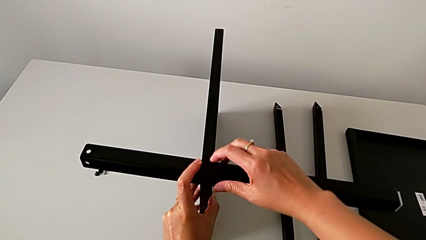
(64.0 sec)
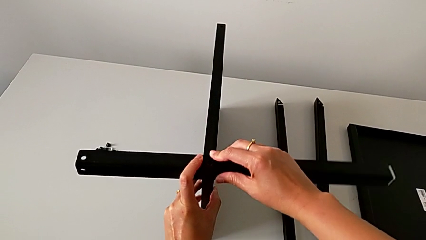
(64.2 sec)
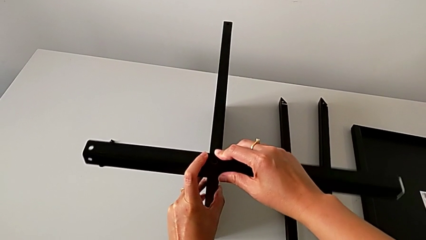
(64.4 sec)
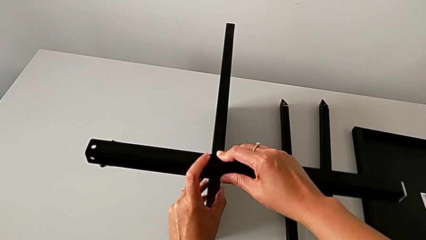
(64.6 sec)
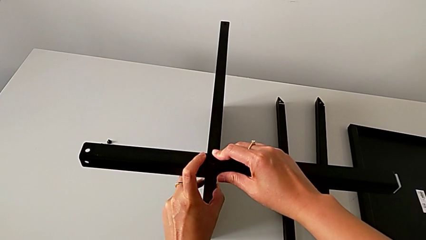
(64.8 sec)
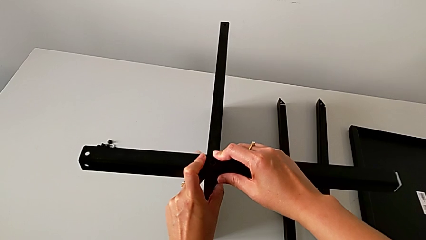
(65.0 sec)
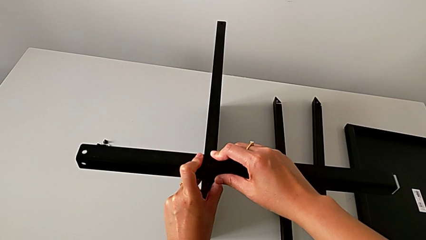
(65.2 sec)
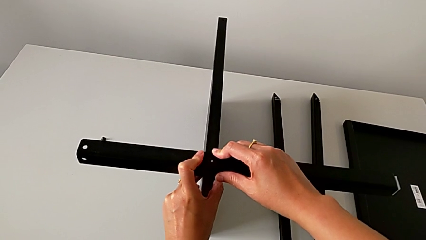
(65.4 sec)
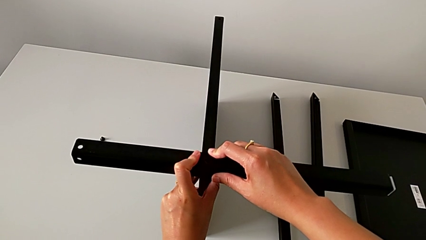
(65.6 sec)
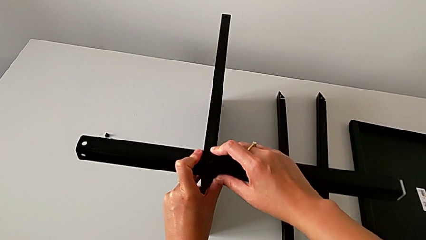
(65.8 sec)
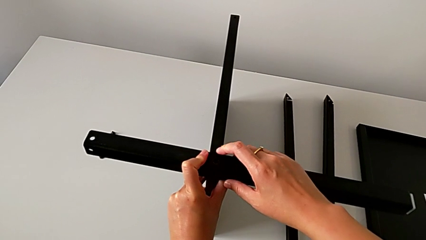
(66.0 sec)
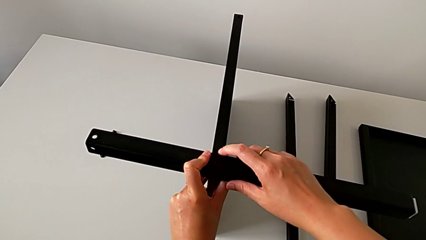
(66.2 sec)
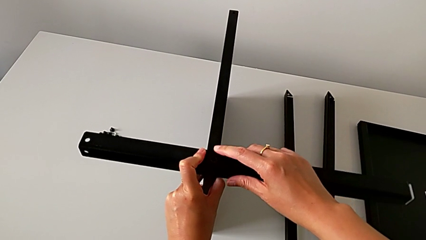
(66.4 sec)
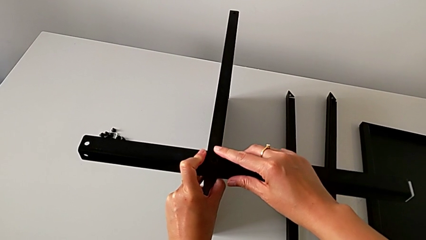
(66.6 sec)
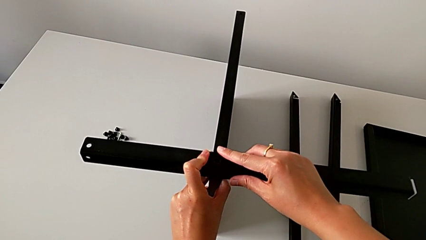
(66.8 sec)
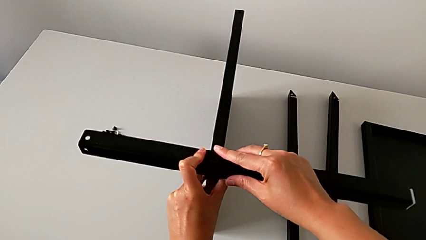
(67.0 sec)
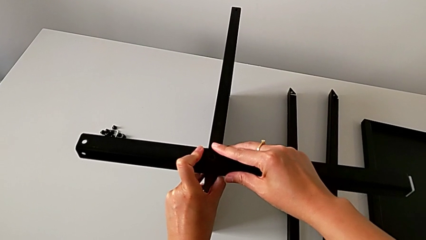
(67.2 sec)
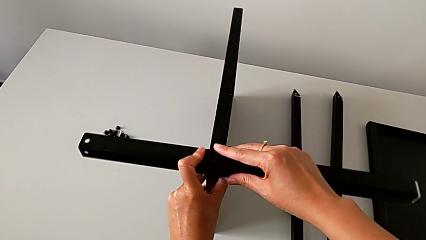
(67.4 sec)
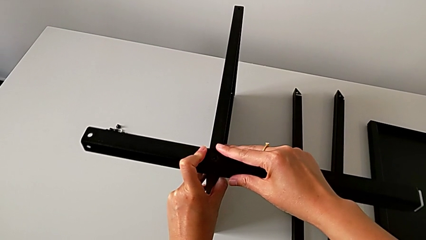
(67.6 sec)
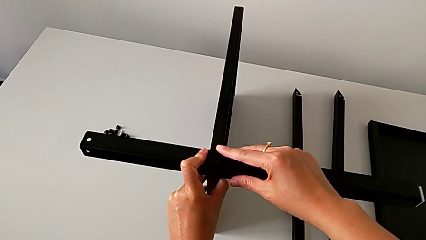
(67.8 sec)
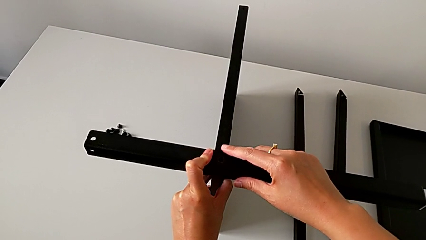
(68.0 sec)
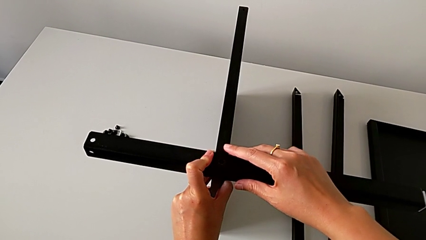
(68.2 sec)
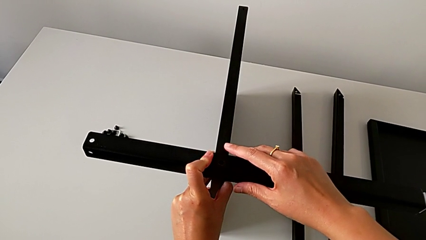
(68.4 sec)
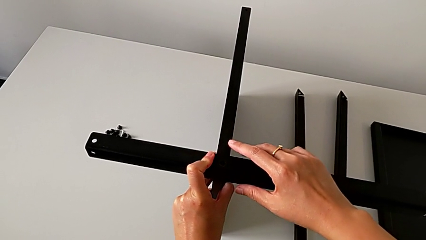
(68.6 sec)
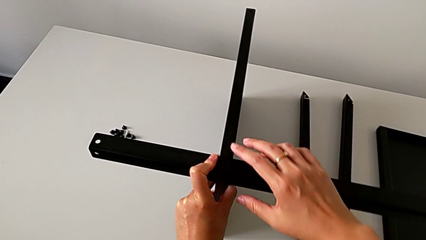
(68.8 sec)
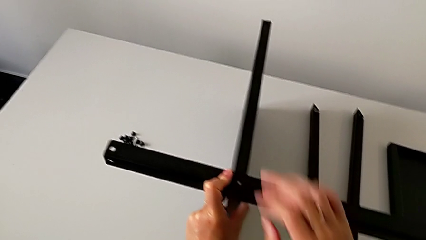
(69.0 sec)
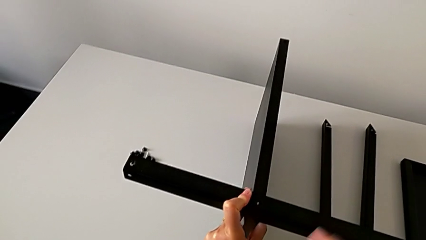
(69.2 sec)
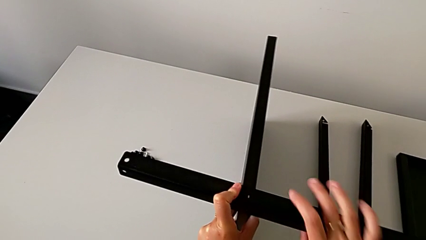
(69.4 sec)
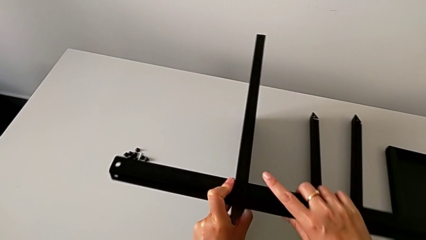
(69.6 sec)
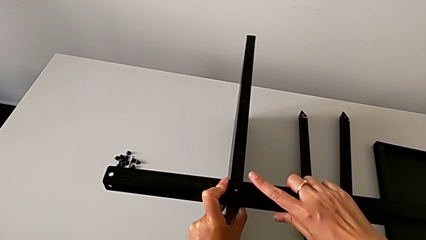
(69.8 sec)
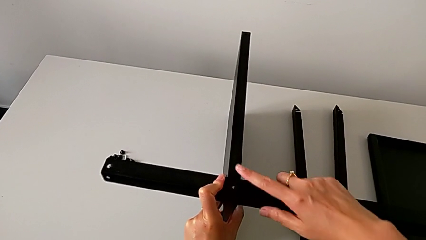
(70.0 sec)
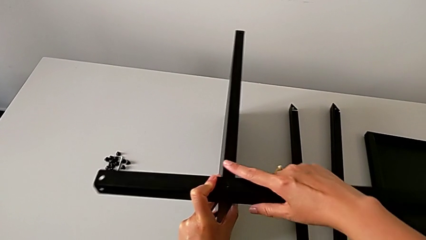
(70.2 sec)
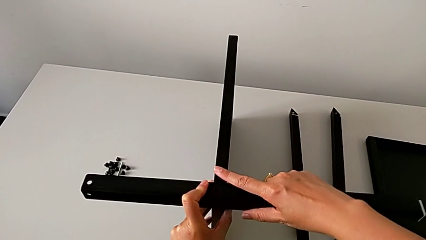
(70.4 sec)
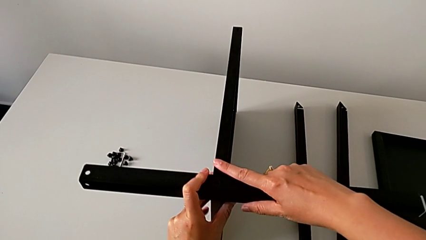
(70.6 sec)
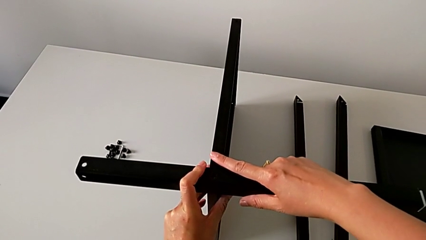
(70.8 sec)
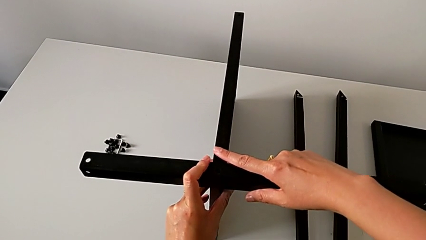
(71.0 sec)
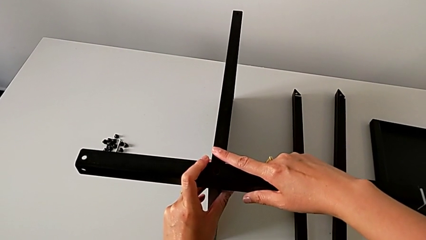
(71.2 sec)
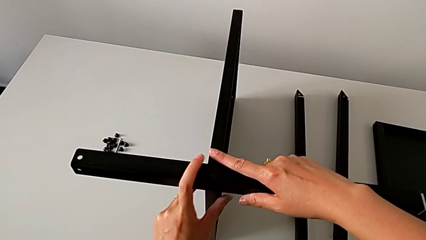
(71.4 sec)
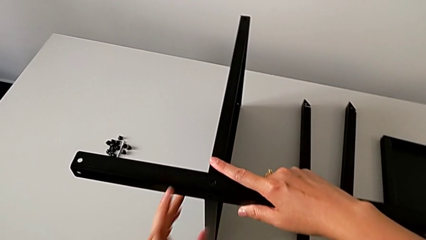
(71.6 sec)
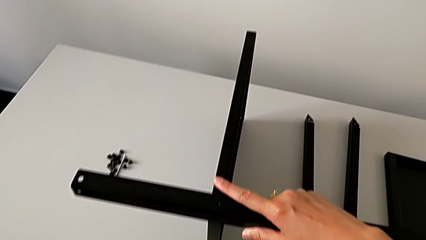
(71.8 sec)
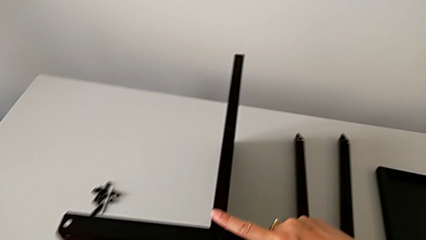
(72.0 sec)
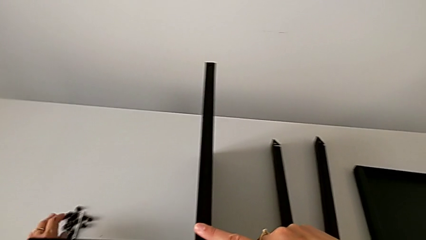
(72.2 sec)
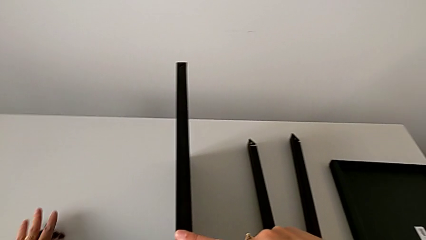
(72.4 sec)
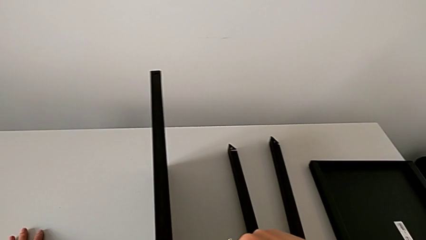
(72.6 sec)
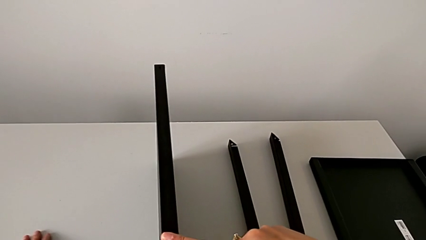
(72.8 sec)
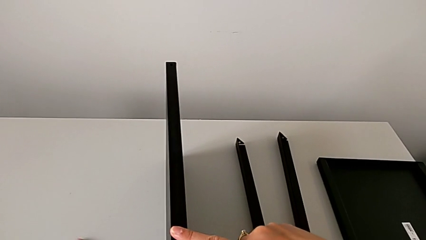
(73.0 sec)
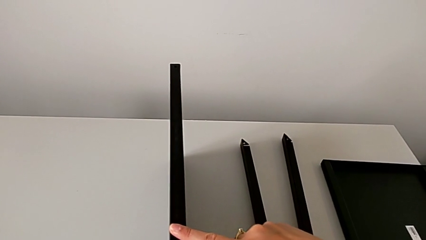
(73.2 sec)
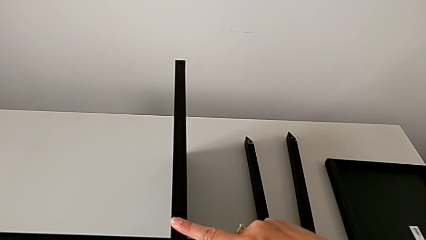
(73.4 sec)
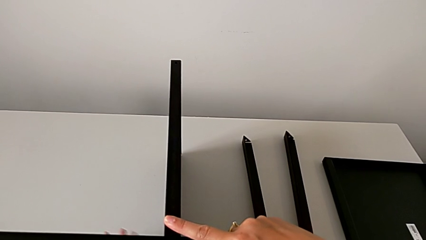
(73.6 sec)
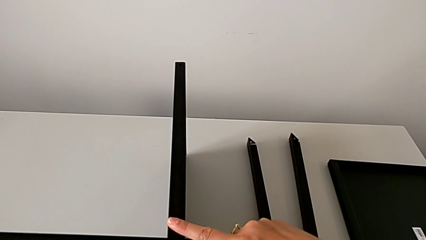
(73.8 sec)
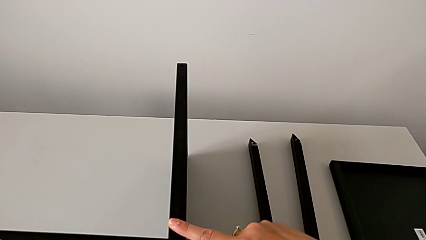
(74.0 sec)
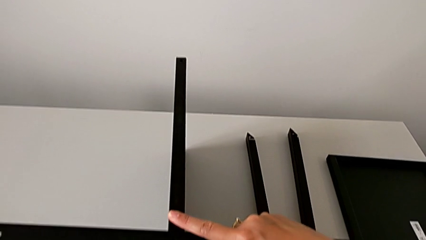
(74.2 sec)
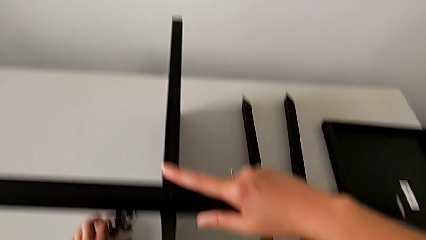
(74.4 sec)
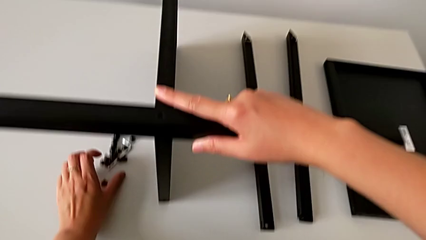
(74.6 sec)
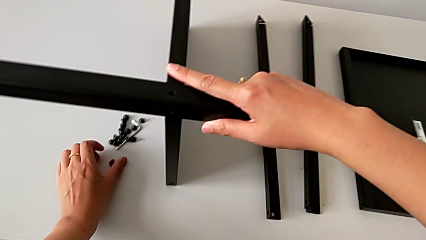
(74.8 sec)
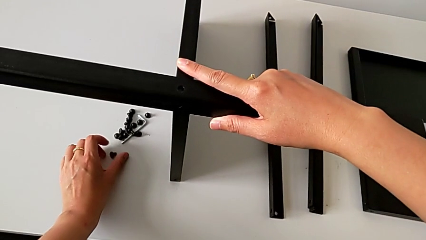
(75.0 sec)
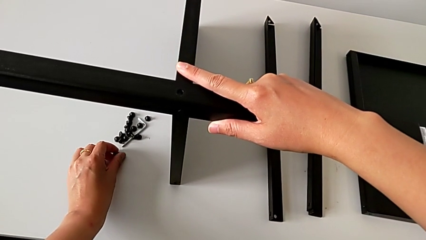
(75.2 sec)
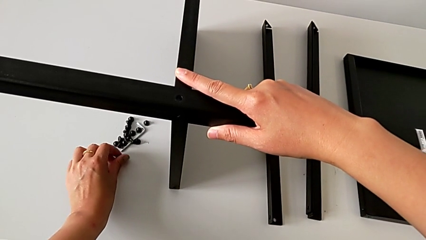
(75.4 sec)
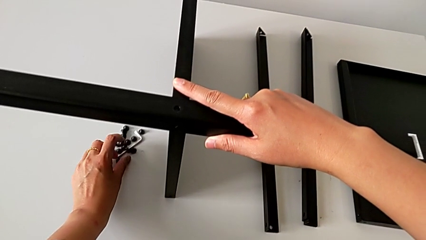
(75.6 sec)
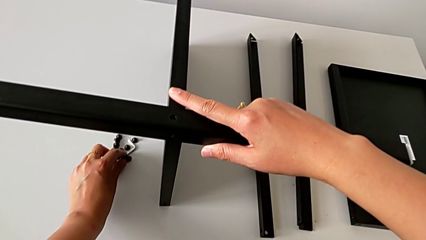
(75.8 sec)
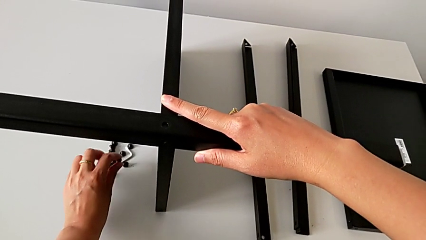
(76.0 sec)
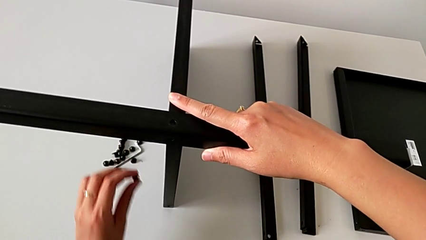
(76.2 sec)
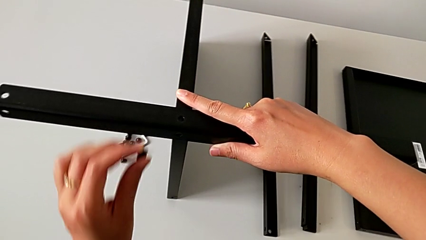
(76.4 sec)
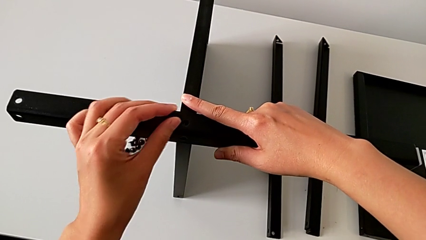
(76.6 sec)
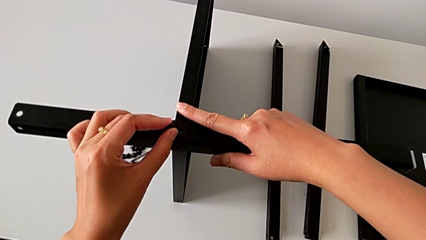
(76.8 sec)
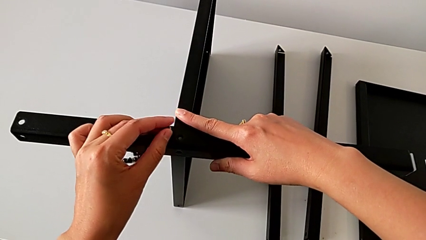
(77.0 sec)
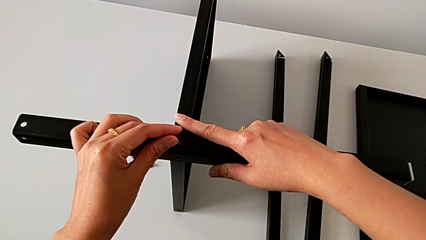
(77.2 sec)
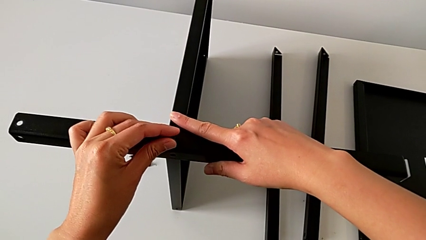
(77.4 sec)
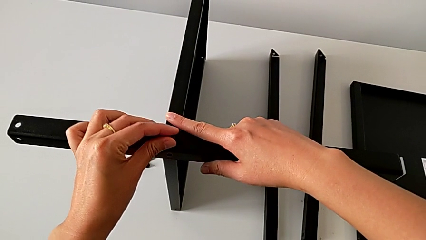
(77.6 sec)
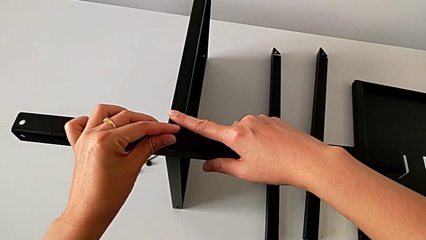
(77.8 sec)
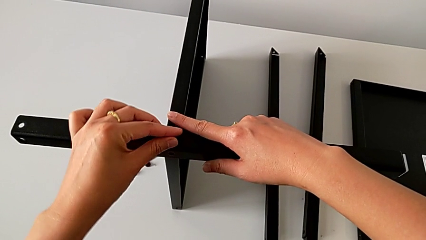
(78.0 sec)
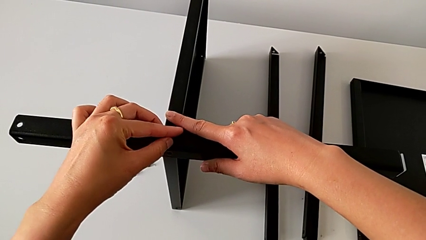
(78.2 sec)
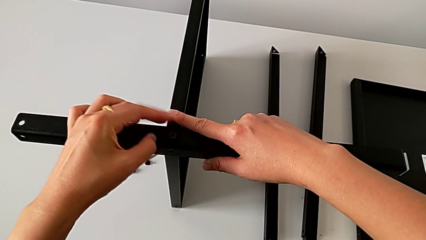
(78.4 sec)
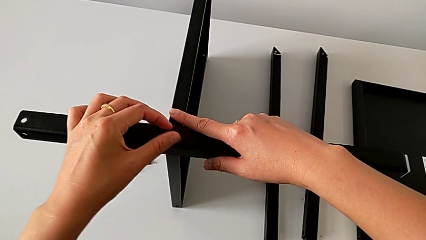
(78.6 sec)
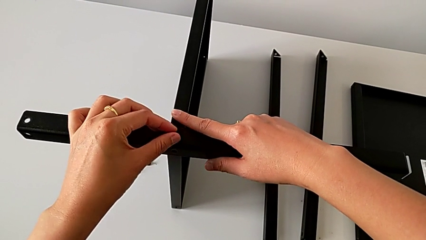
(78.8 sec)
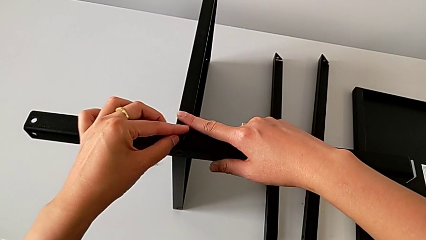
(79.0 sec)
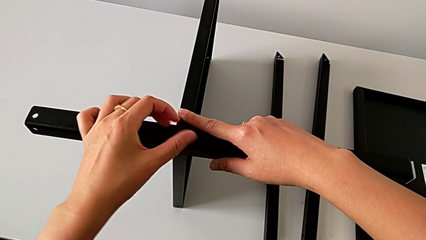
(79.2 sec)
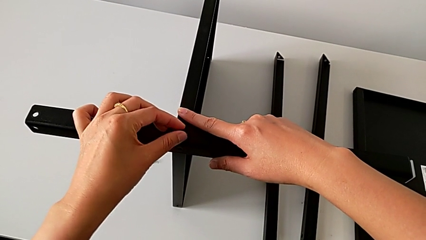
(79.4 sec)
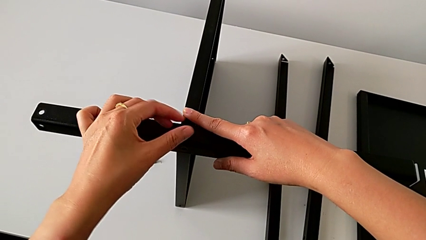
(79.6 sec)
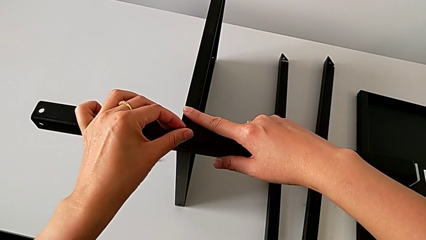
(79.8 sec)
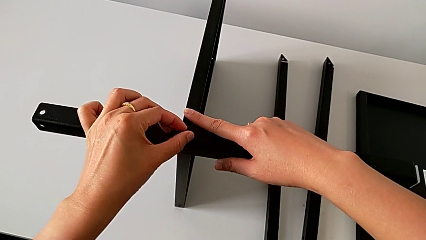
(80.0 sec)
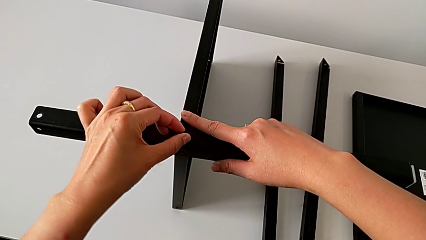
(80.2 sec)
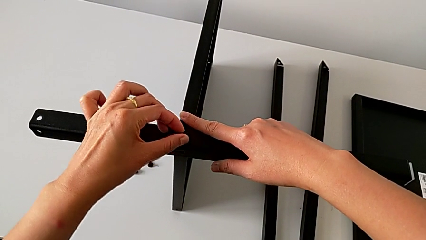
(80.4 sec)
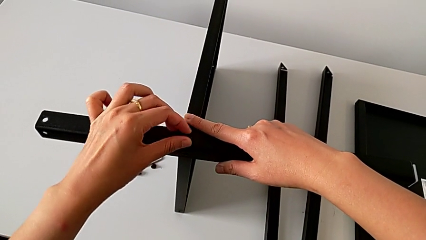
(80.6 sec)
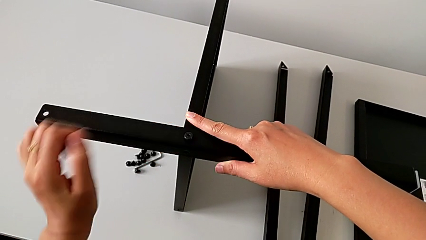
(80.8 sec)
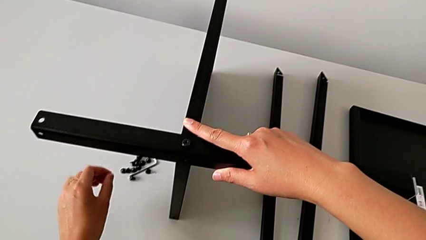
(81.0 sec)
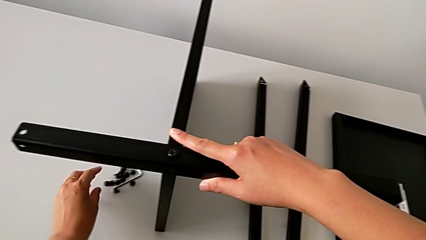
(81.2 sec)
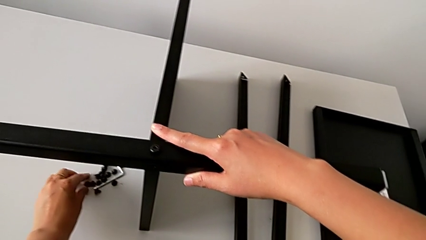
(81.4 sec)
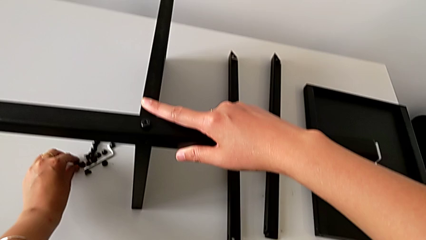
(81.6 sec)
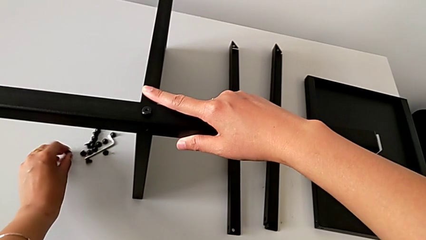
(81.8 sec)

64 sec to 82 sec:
The camera wearer is assembling the first leg of the table. They hold the first leg with the right hand, approach the hex socket head with the left hand, grab it, approach the first leg, insert the hex socket head, screw it, approach it and grab it with the left hand.
